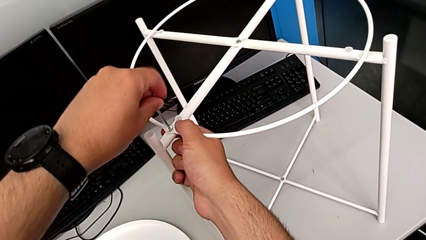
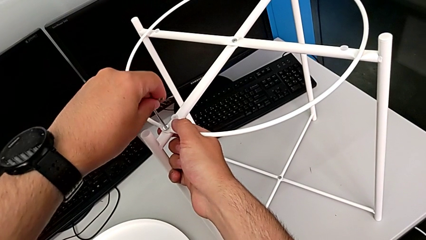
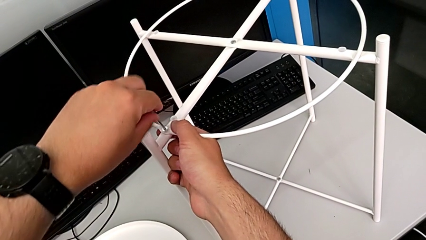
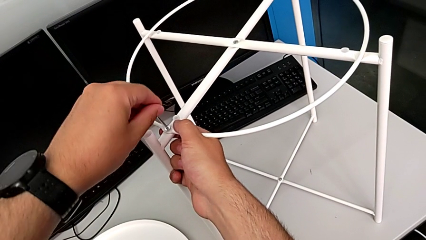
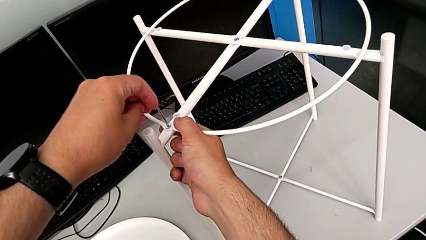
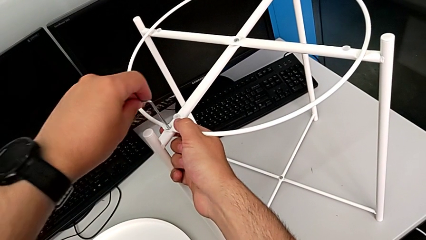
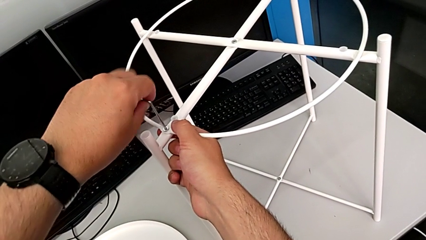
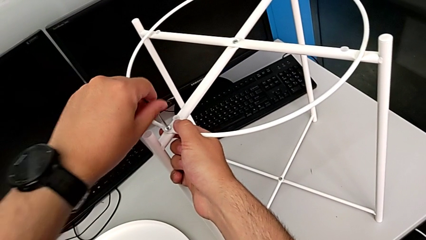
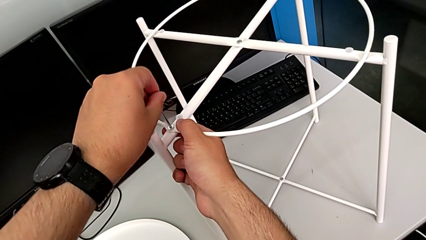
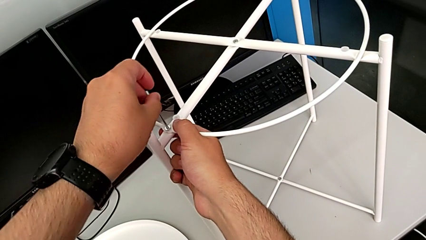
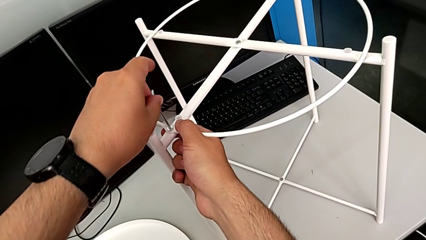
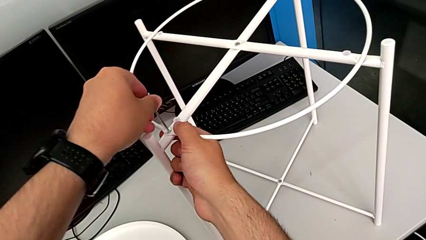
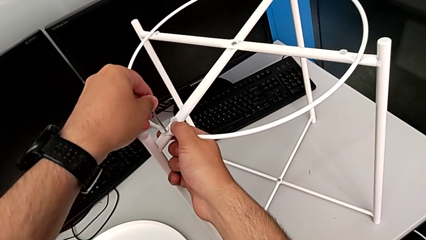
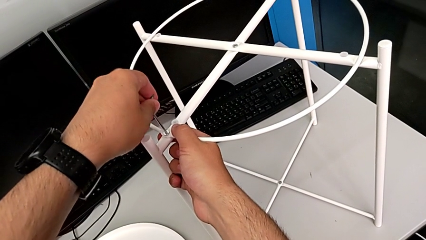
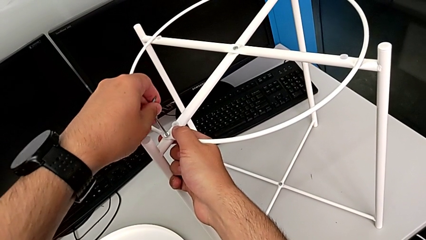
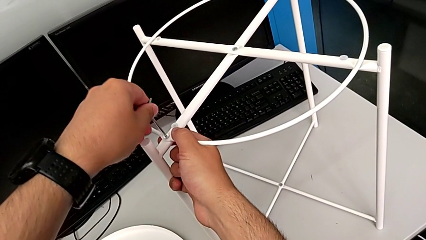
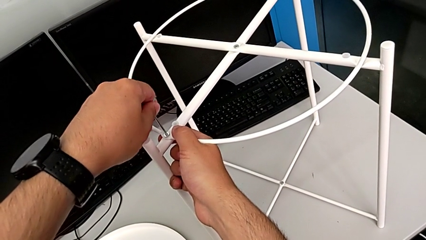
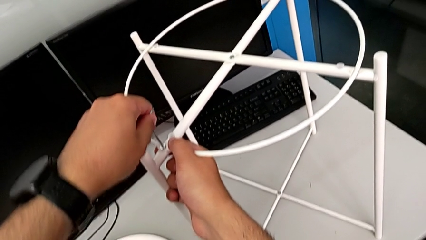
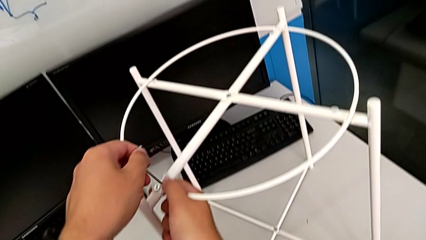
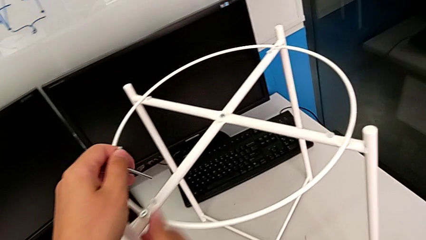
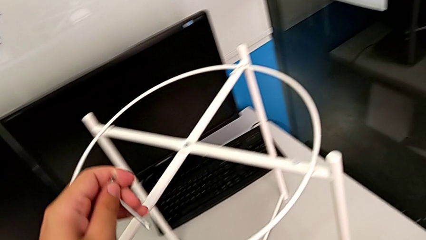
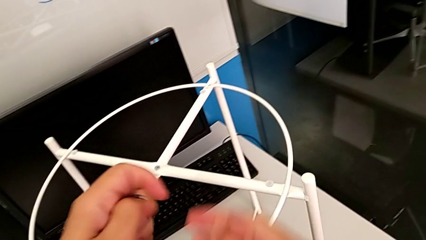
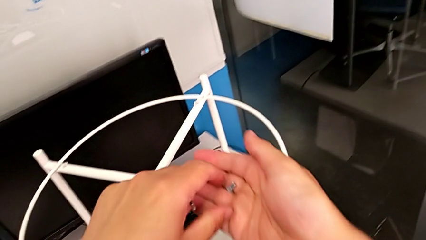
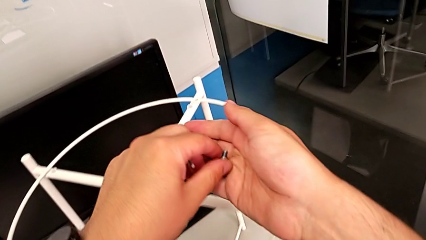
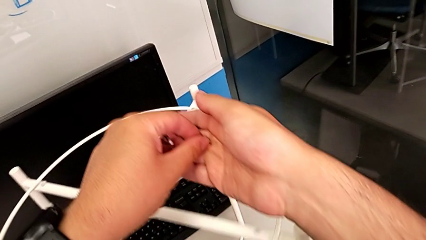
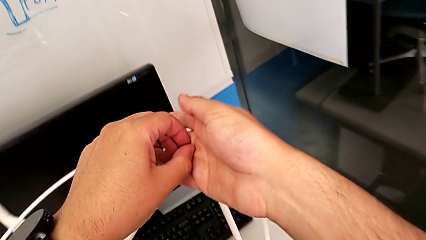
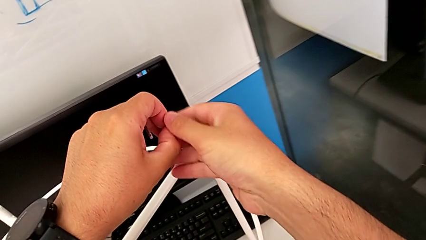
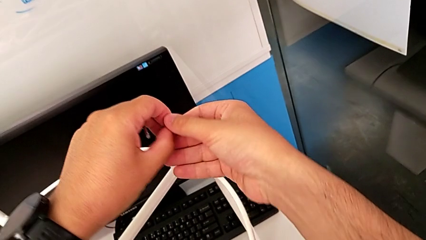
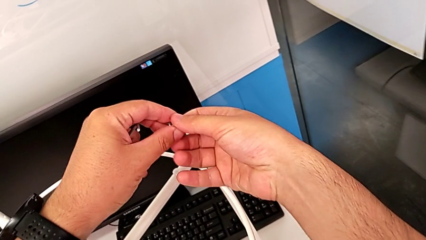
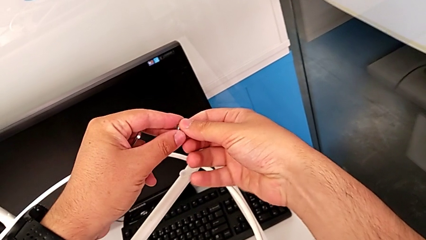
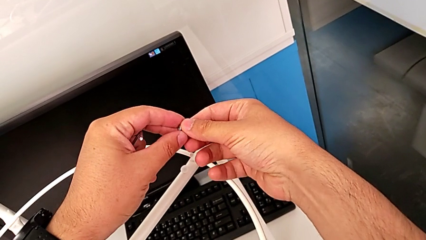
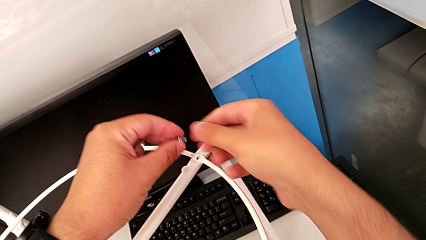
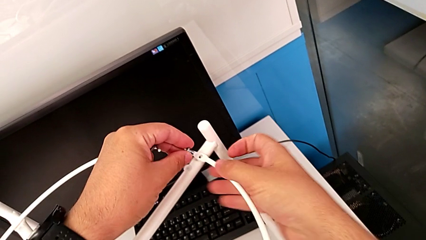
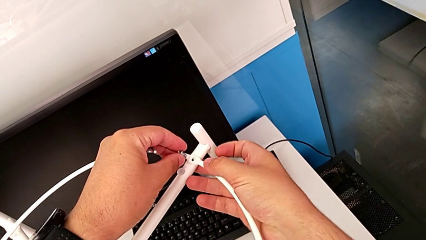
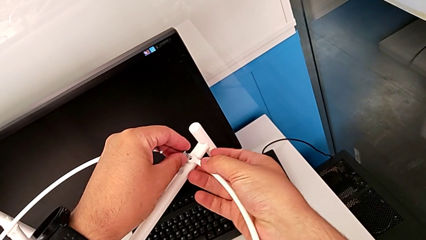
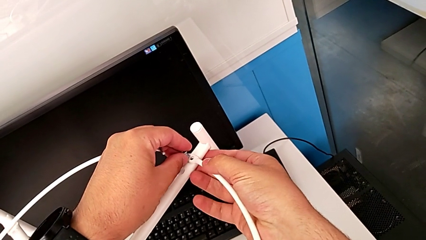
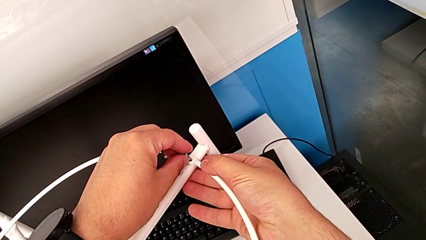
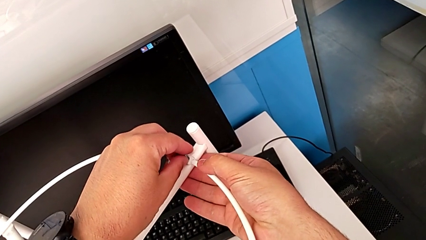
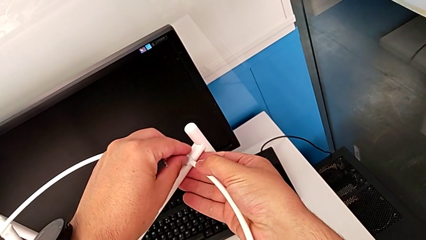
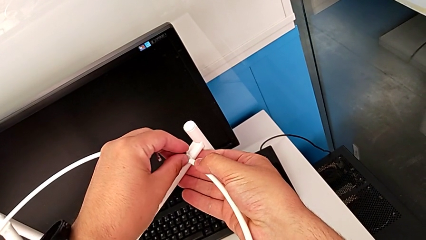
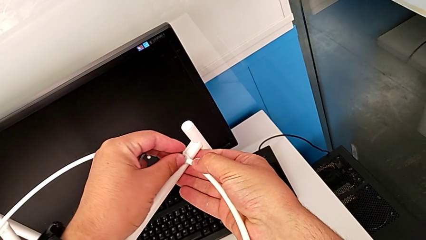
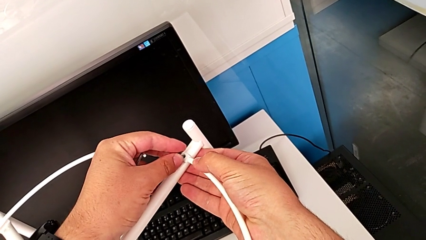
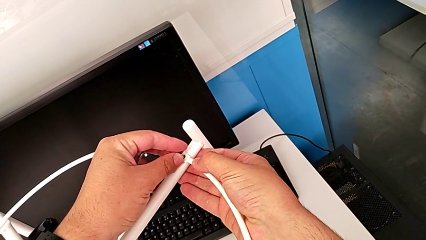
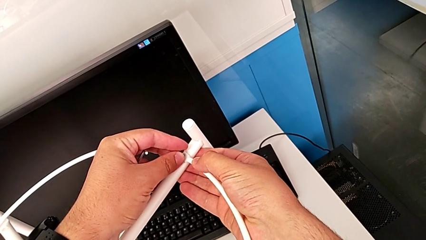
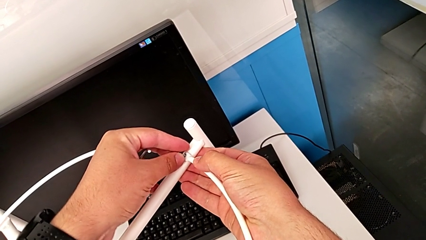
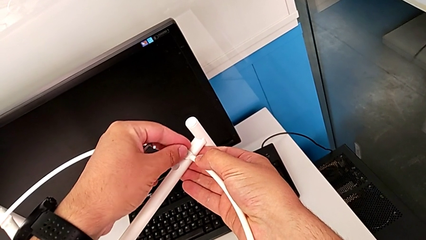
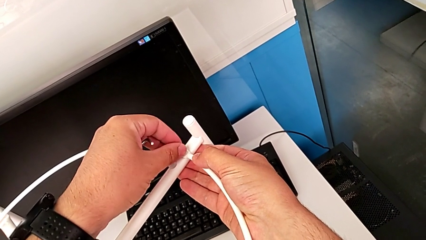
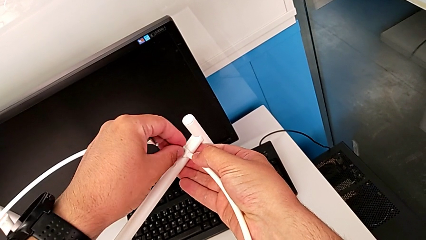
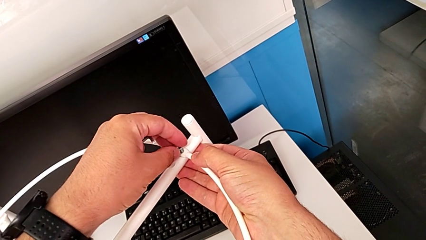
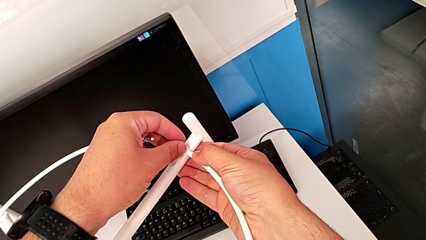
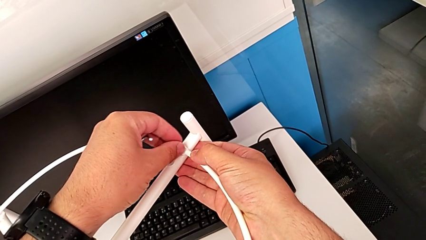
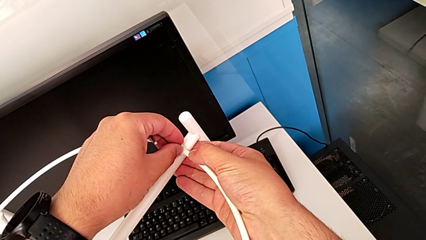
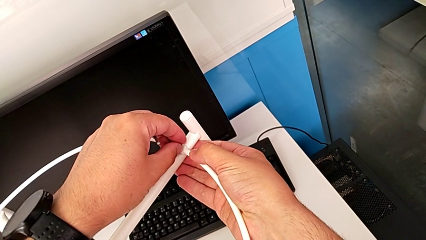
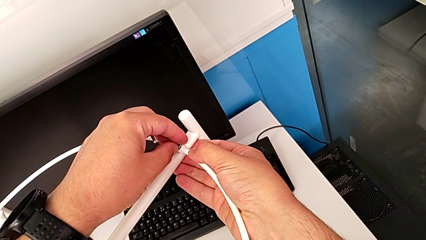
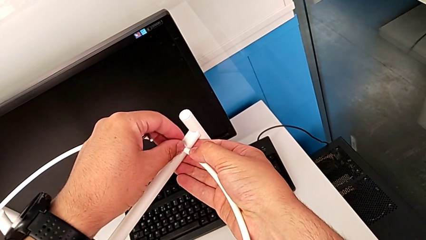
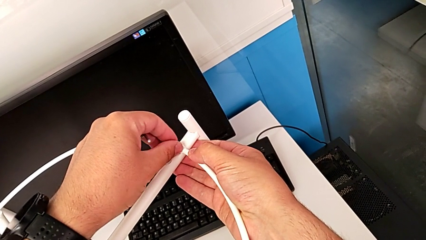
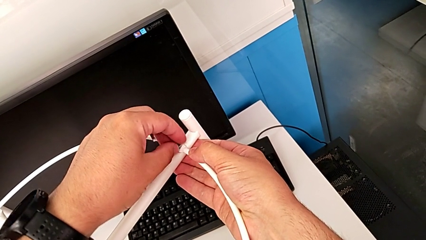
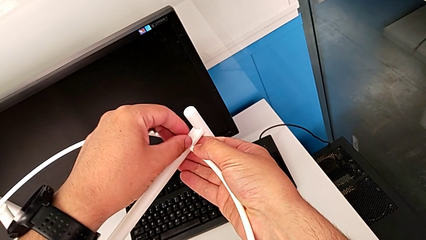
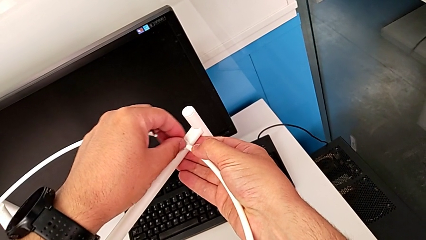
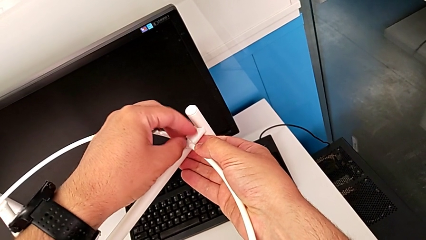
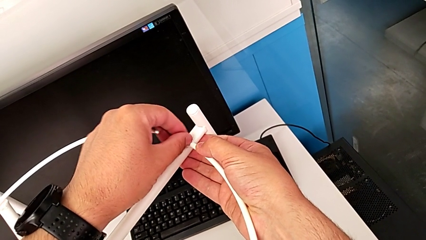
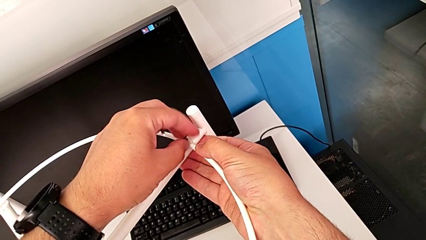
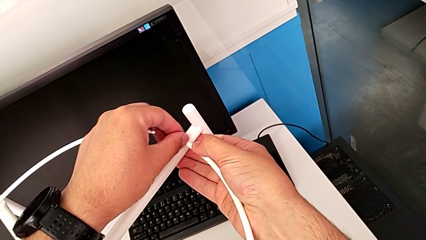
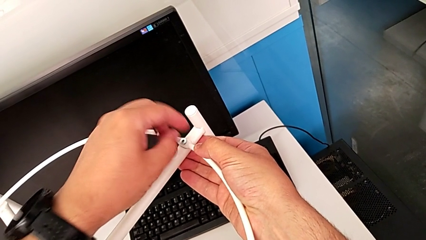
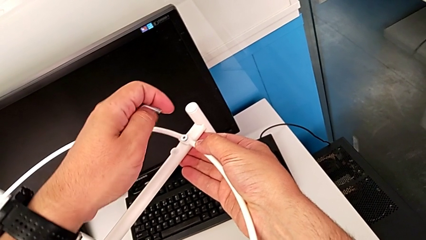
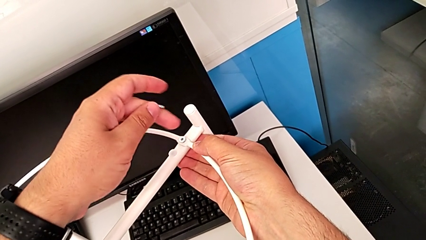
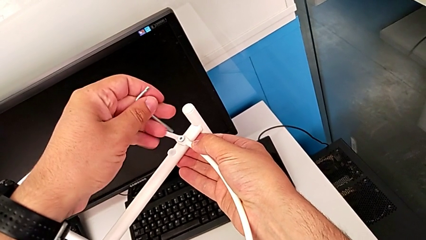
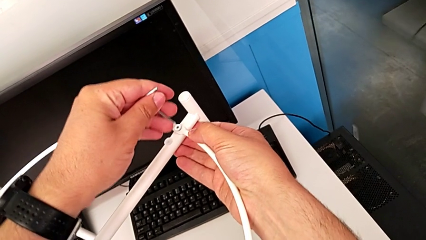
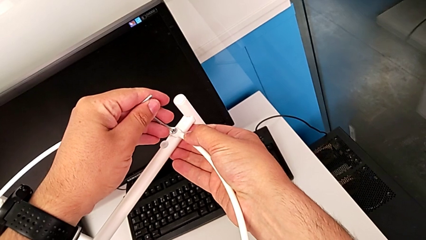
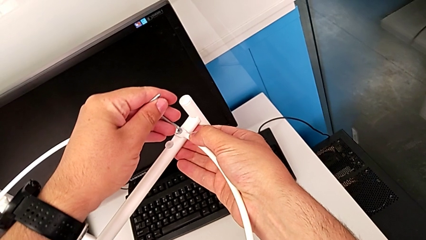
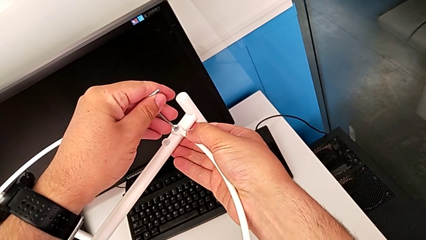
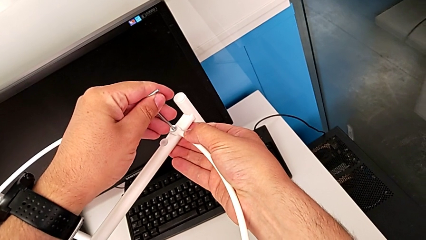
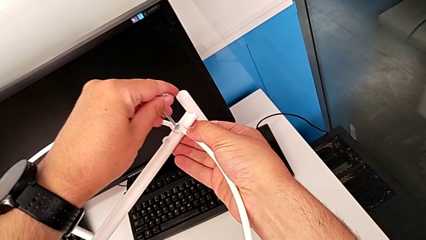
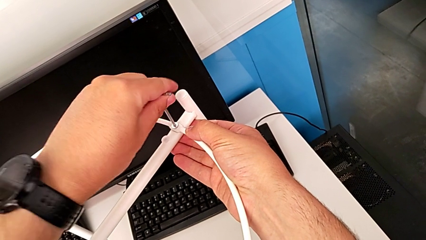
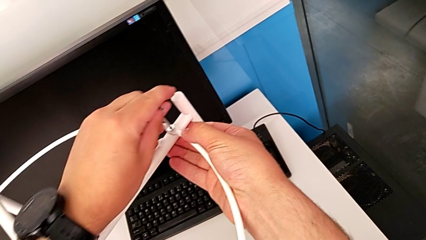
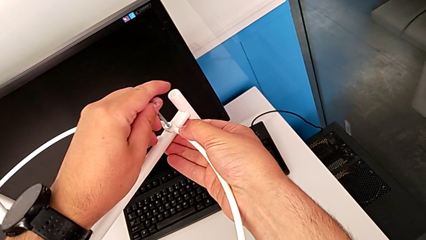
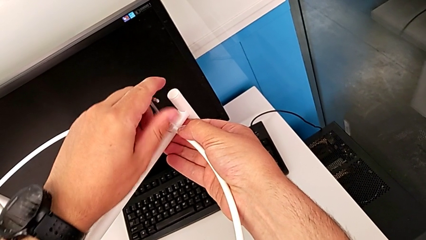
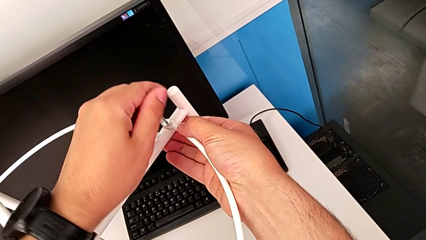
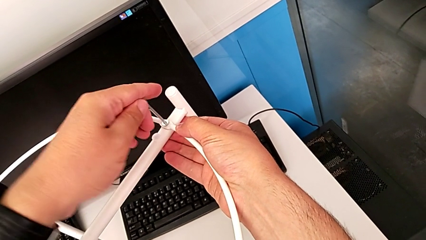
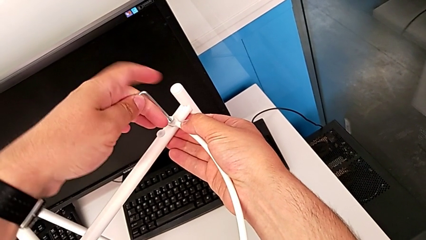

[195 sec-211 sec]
The camera wearer is screwing the circle onto the legs. They keep screwing the hex socket head, withdraw the Allen wrench, grab the hex socket head, align it, insert it, screw it and insert the Allen wrench.
